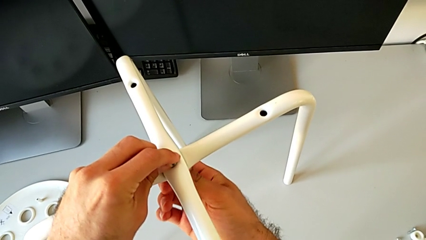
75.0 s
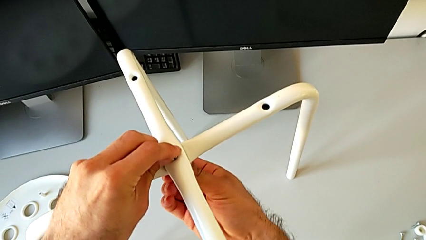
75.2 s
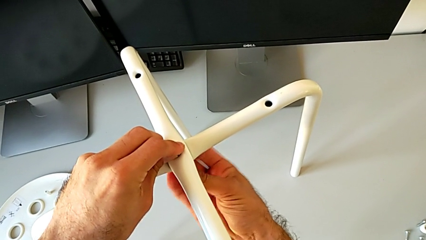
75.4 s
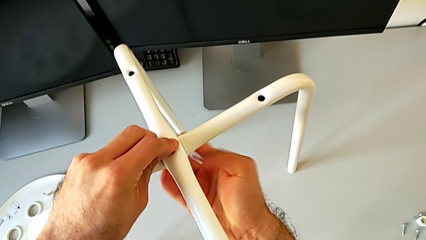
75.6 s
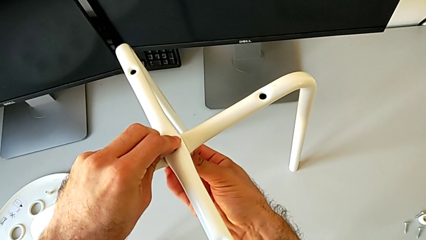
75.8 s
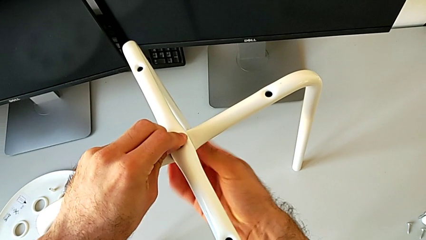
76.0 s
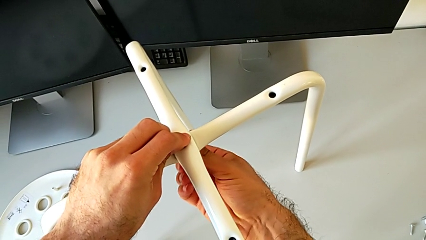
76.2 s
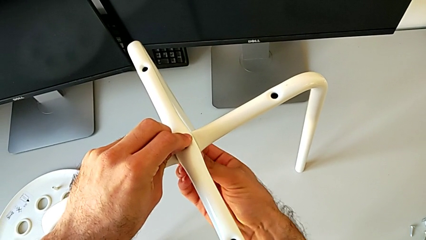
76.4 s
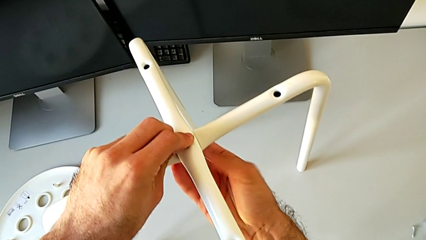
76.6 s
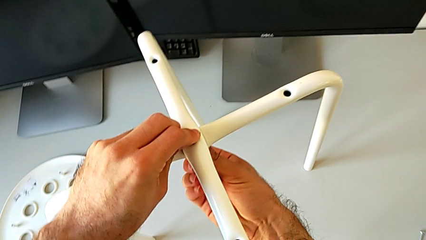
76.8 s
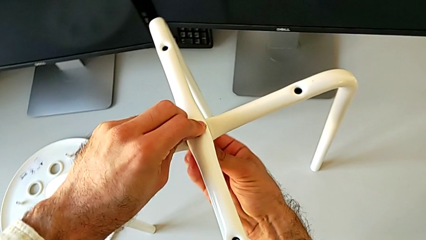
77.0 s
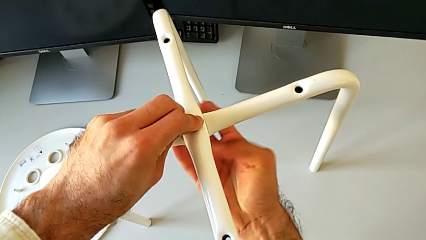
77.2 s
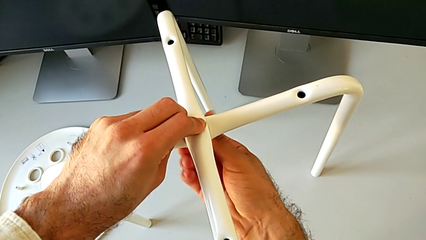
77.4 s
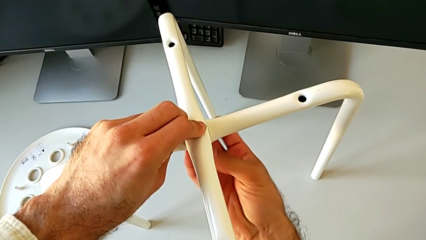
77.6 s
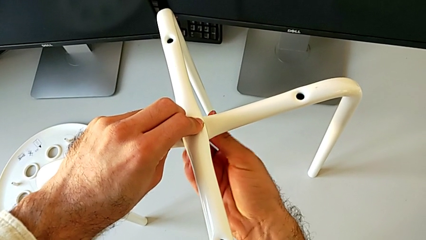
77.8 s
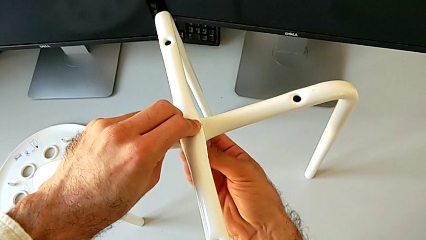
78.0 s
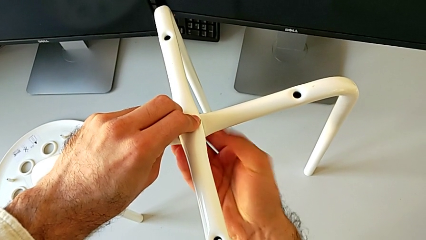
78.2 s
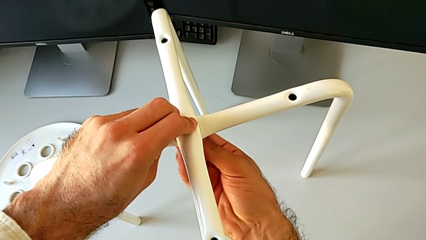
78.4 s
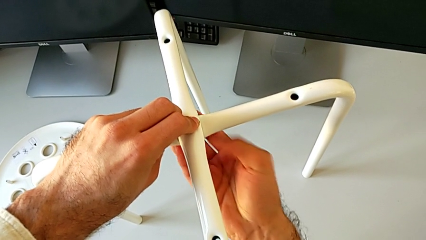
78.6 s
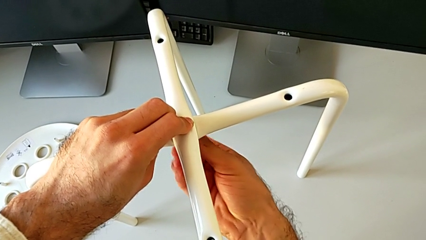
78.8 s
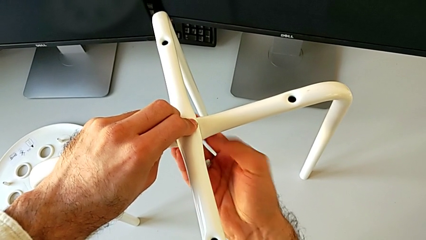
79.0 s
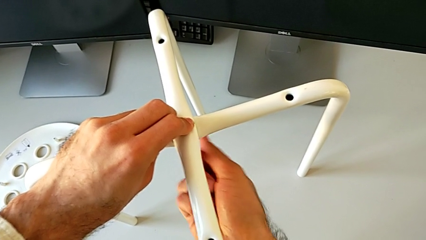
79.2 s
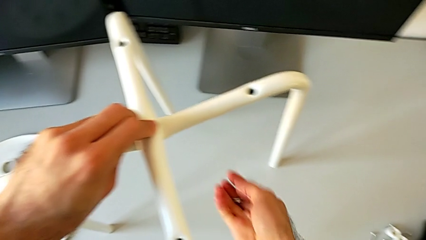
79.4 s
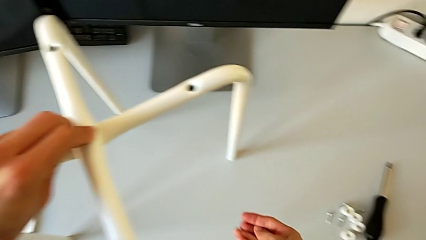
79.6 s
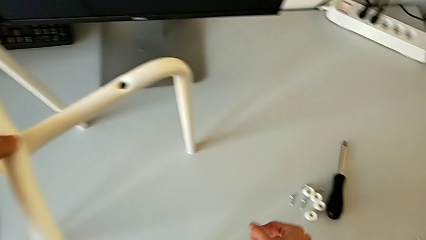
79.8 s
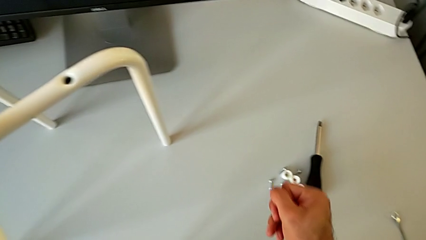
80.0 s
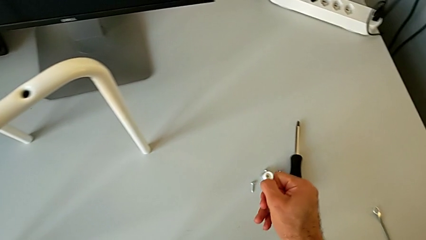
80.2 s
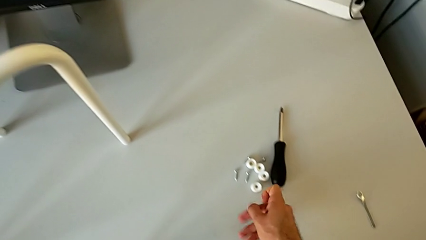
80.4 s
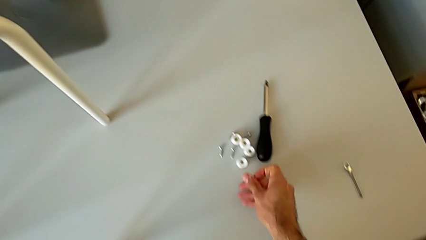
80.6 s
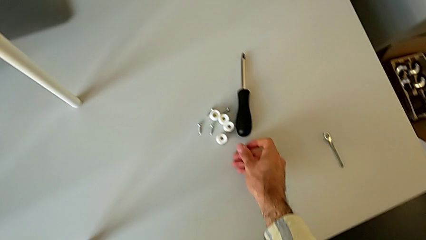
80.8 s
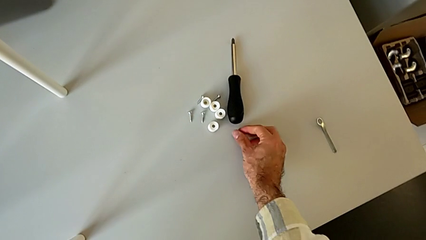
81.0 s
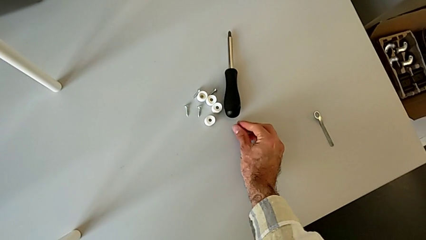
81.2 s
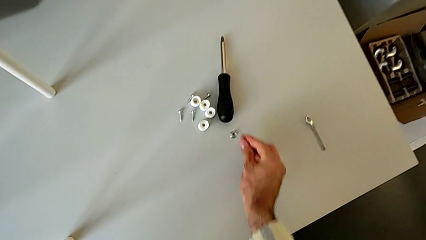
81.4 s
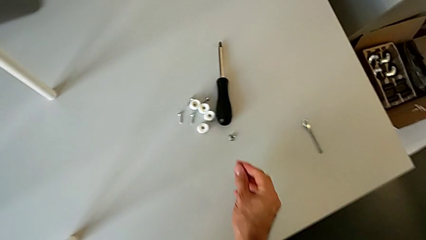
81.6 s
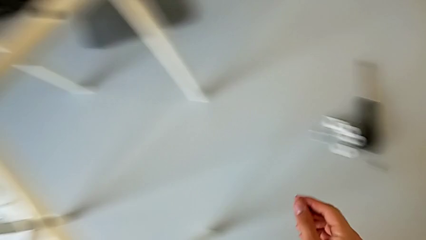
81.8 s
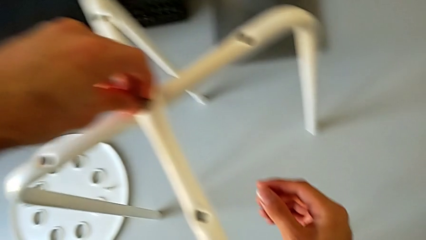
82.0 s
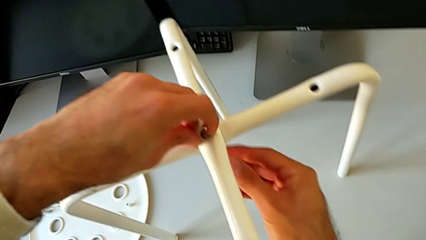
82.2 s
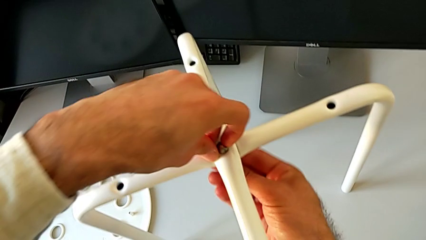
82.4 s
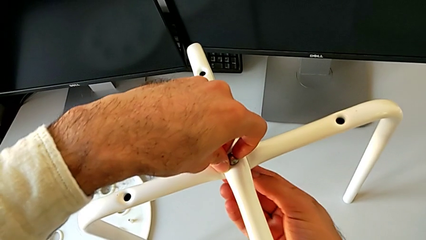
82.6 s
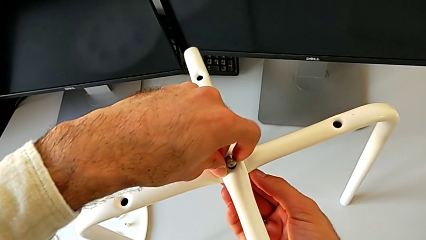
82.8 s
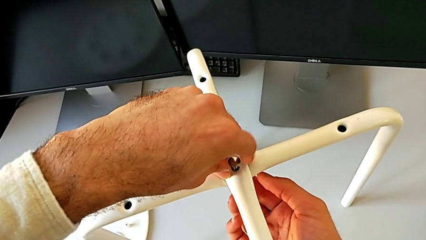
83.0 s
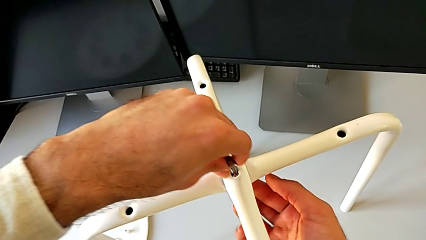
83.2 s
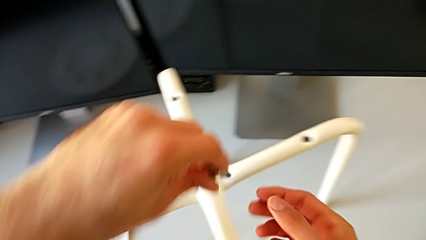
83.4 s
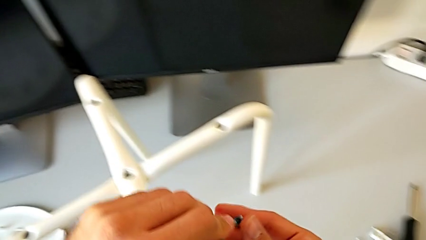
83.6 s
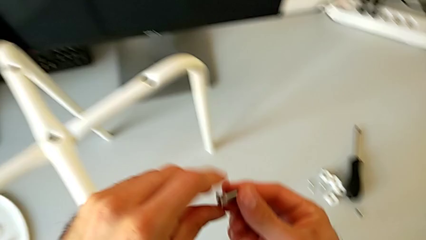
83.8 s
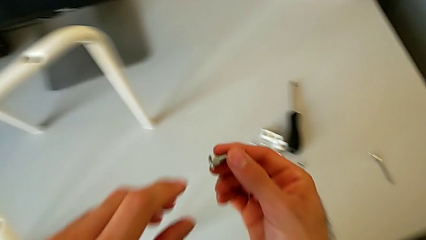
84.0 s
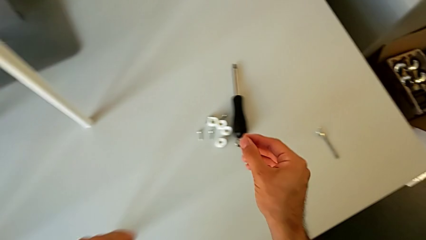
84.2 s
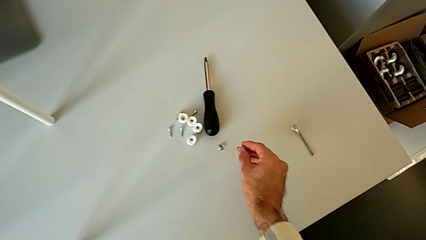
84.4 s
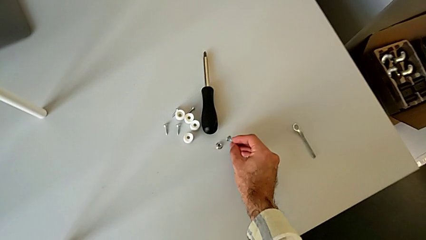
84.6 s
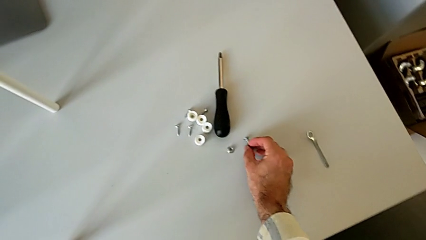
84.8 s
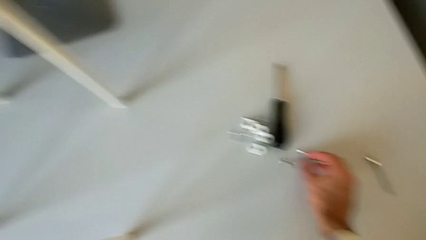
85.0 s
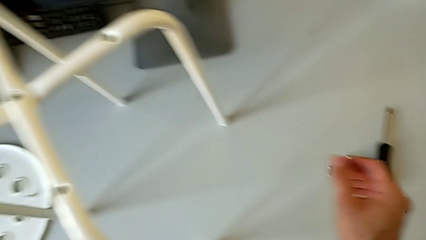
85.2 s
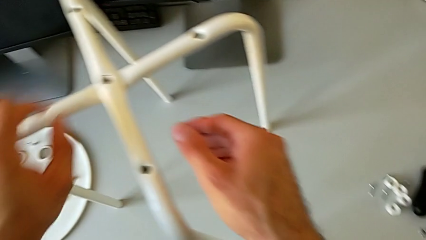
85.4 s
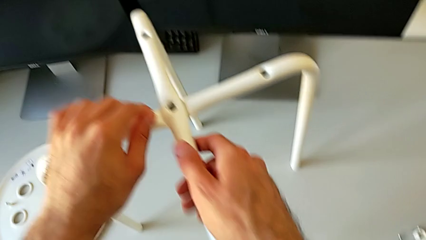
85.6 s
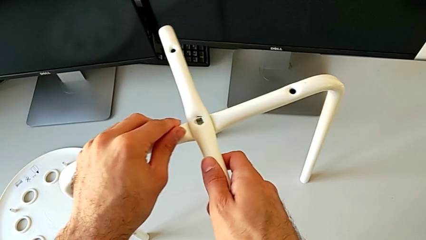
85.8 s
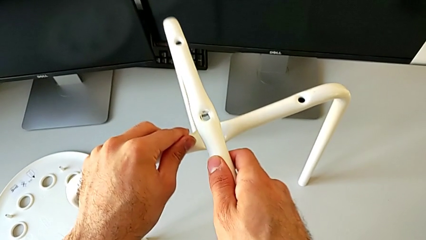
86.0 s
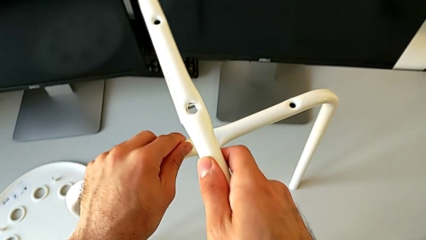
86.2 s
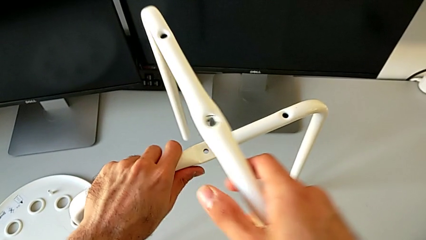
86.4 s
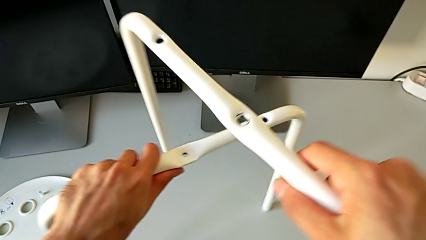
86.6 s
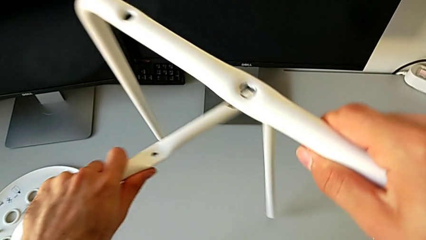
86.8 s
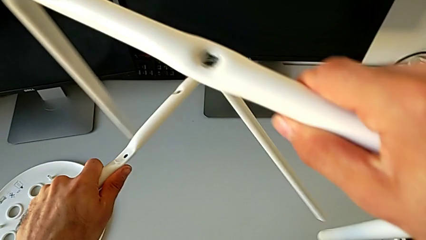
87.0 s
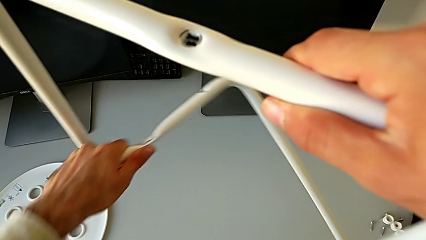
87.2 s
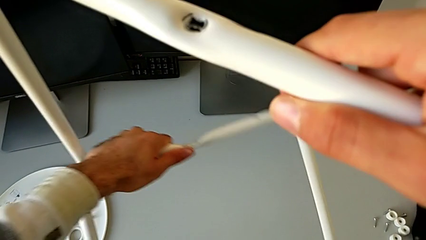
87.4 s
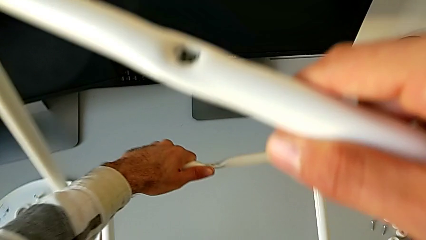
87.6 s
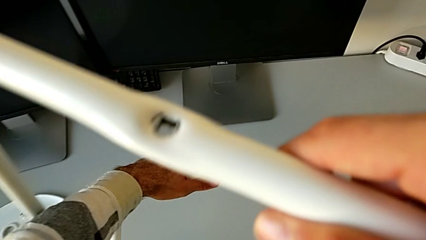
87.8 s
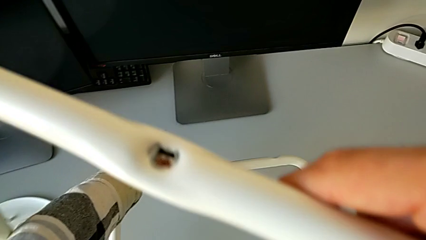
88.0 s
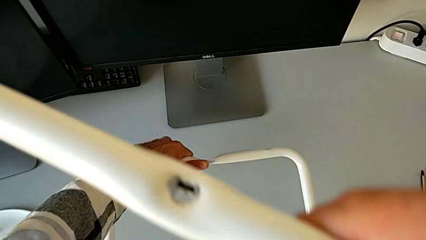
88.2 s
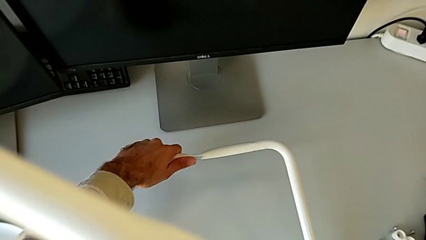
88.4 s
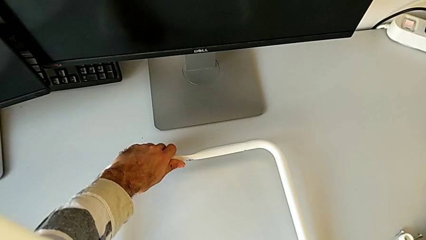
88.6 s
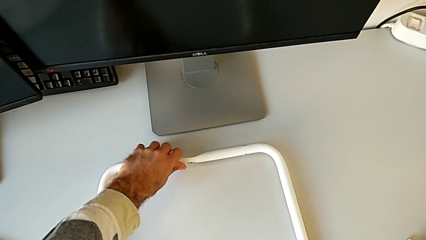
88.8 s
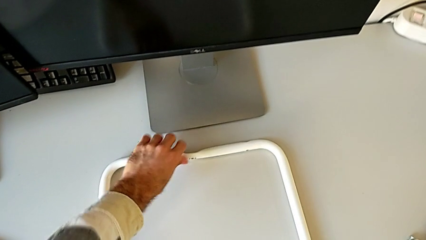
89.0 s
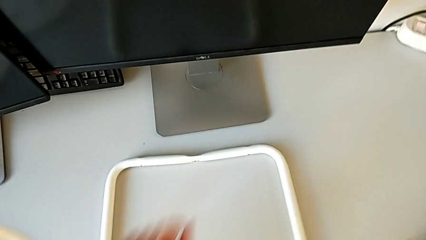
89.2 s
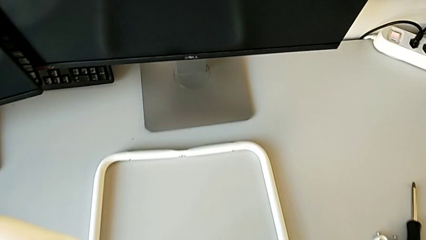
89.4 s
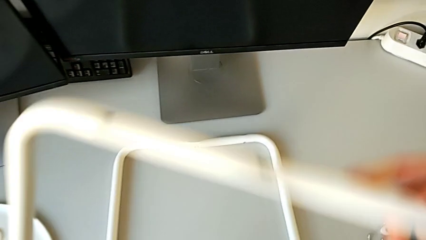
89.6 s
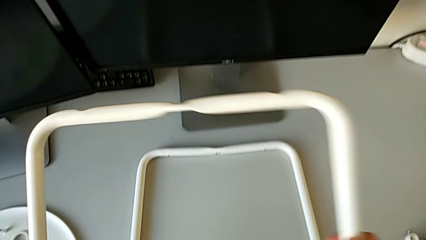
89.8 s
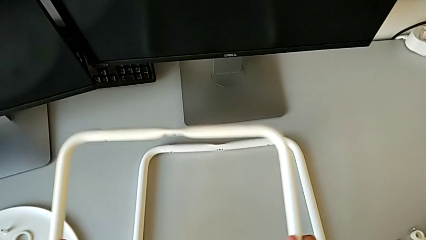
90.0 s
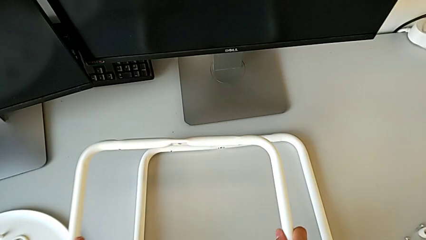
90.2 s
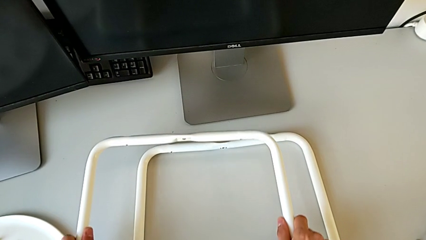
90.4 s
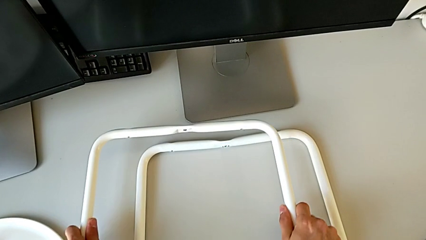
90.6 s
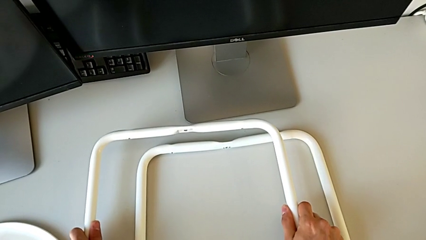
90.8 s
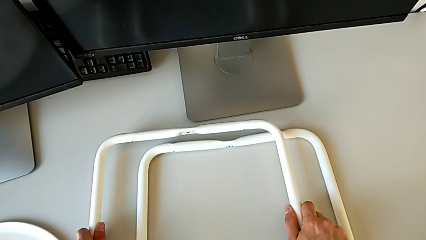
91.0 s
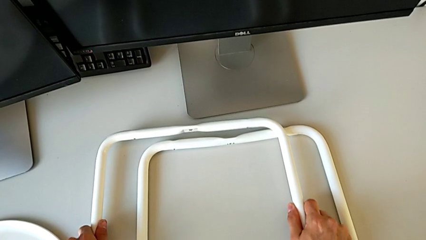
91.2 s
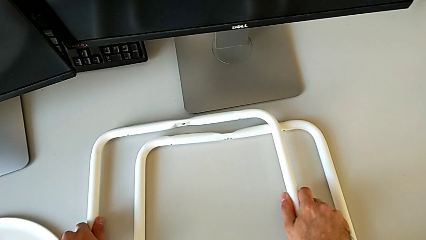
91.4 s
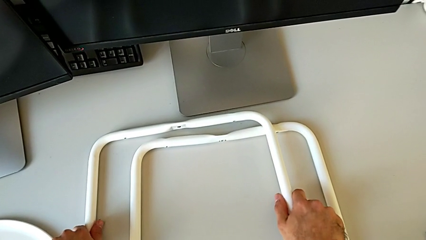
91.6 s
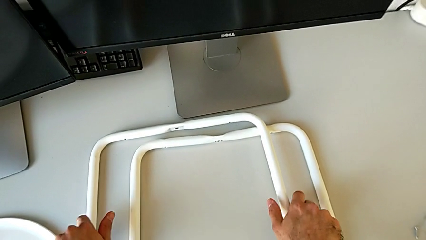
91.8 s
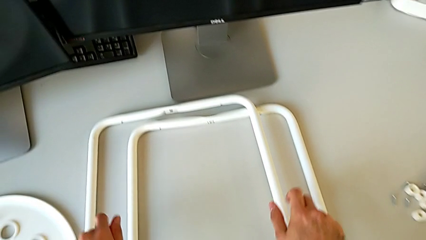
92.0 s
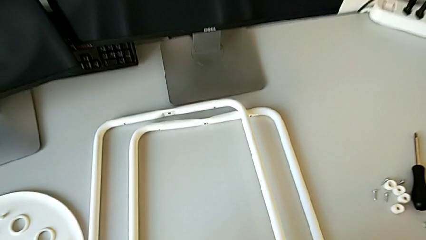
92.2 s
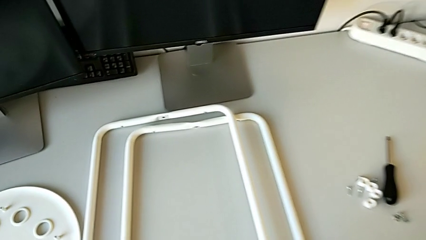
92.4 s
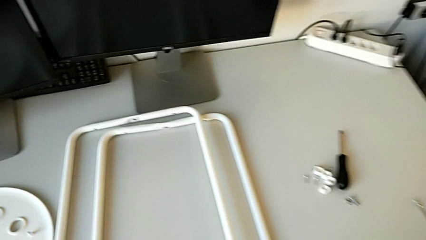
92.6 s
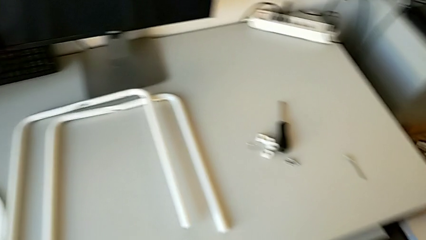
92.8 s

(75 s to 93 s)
The camera wearer is disassembling the legs from the seat of the chair. They unscrew the middle hex nut, place it, disassemble the middle bolt and place it. They grab the second leg, lift the first leg, place the second leg and place the first leg.
